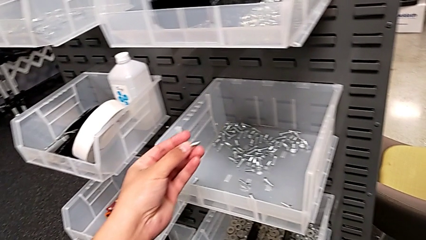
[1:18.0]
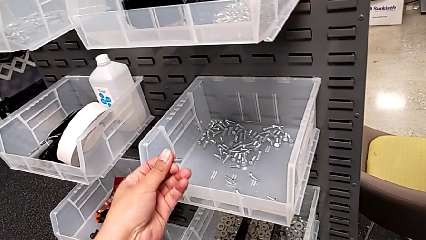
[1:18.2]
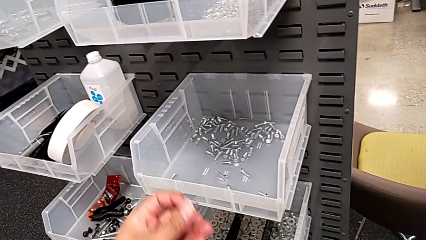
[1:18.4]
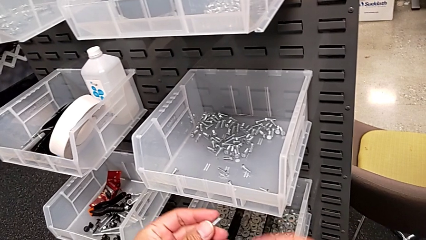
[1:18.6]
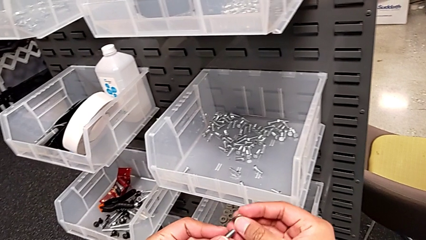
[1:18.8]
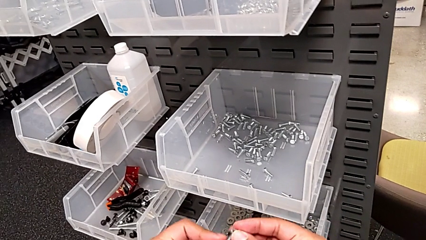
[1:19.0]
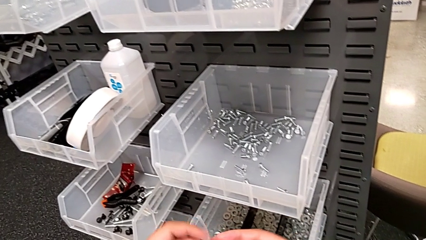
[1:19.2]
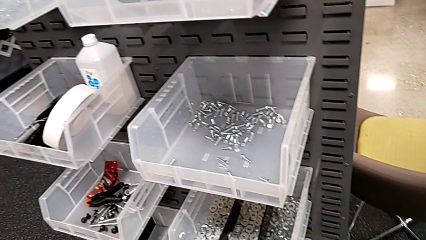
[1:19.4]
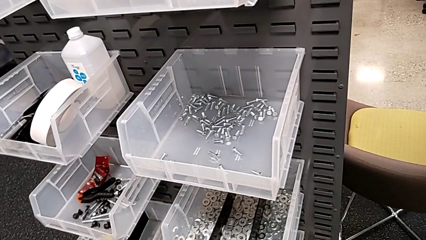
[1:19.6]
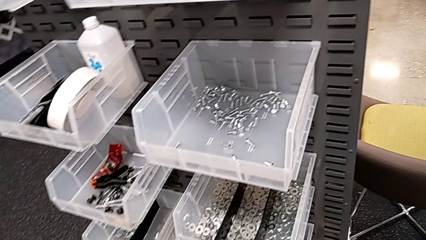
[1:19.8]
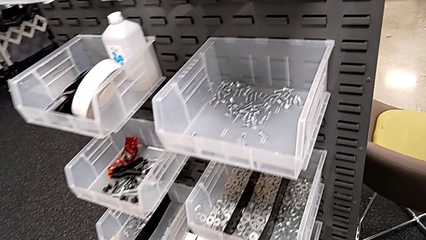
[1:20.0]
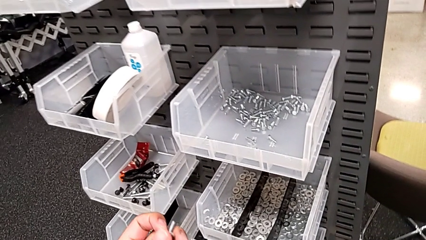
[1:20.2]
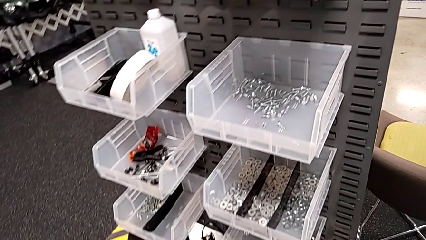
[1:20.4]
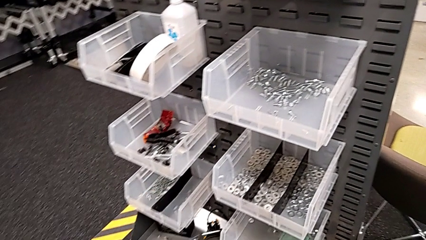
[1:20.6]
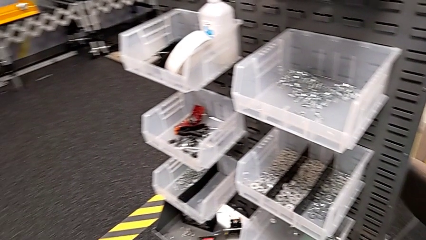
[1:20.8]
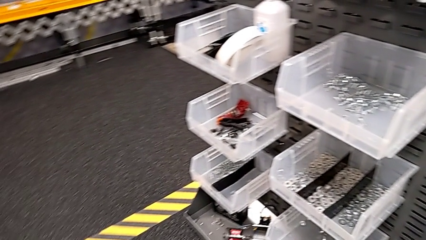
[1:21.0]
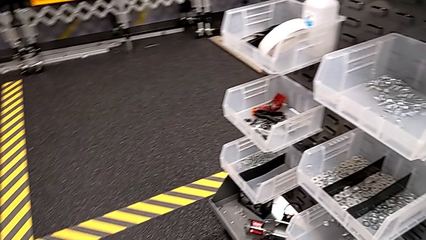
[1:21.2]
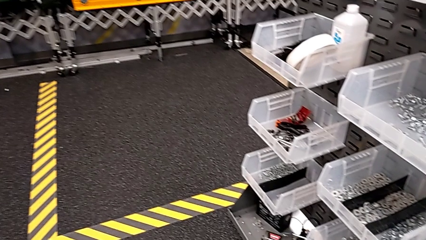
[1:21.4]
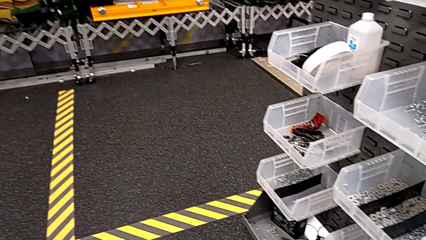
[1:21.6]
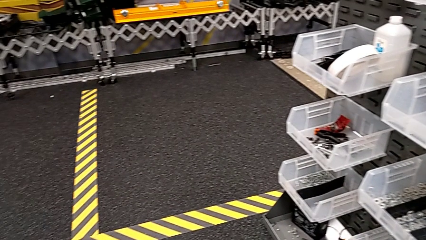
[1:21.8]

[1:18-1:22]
The camera wearer is grabbing a bolt. They lift the bolt and insert the washer.

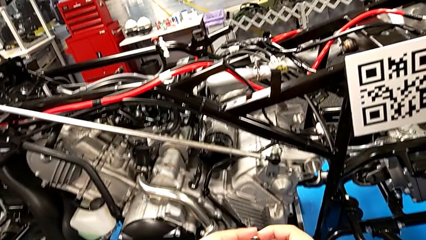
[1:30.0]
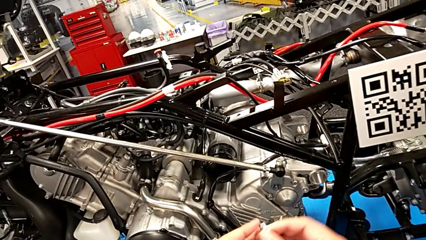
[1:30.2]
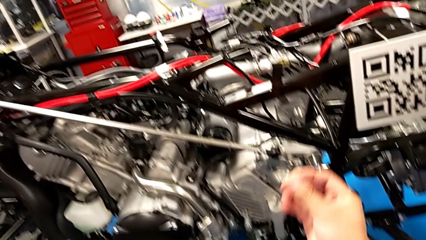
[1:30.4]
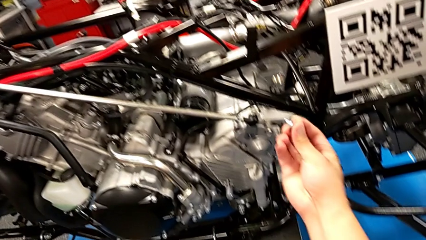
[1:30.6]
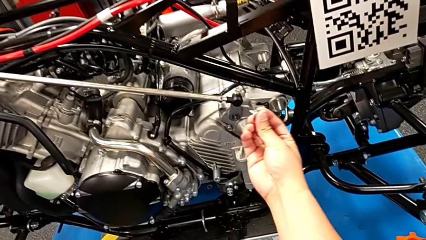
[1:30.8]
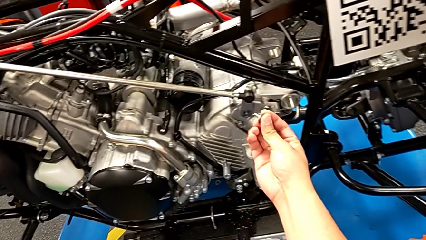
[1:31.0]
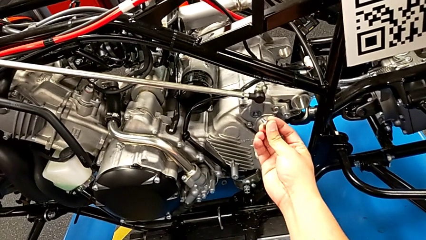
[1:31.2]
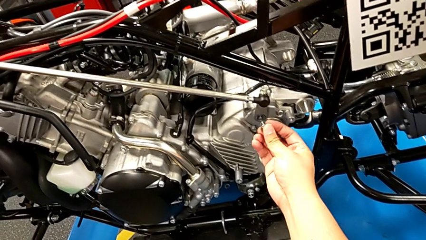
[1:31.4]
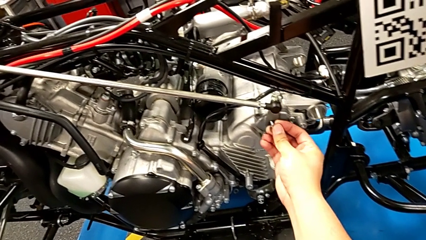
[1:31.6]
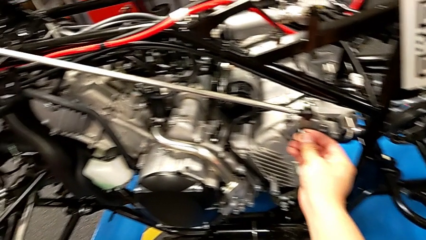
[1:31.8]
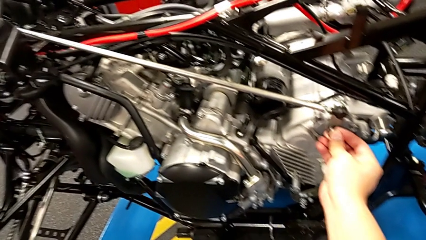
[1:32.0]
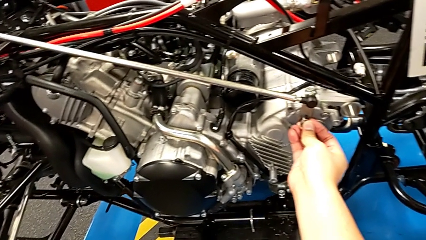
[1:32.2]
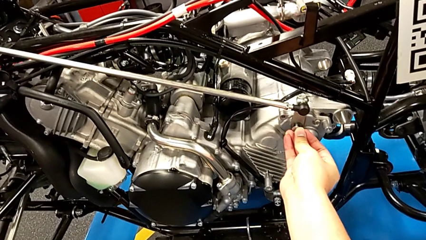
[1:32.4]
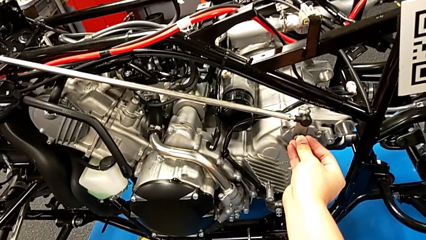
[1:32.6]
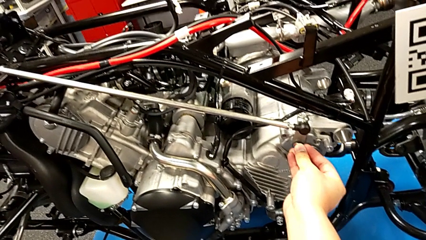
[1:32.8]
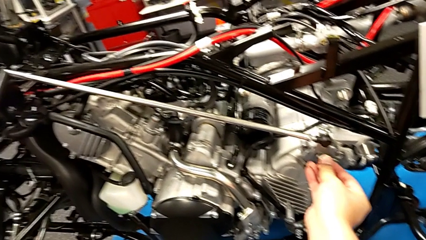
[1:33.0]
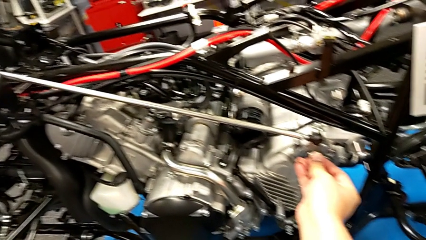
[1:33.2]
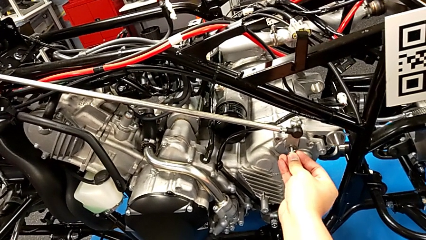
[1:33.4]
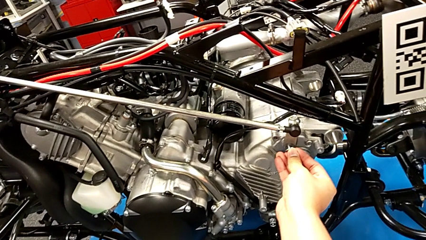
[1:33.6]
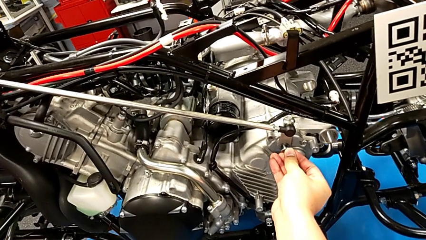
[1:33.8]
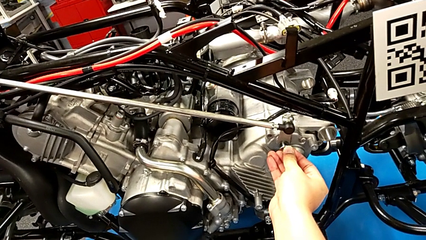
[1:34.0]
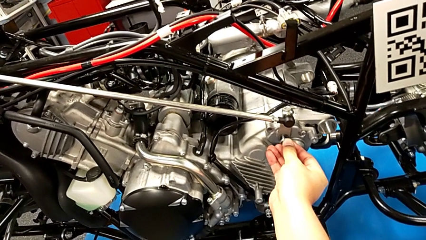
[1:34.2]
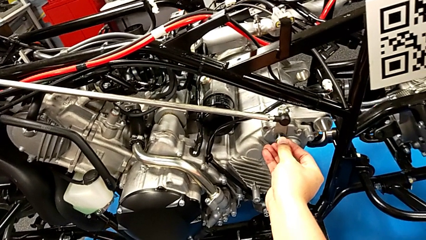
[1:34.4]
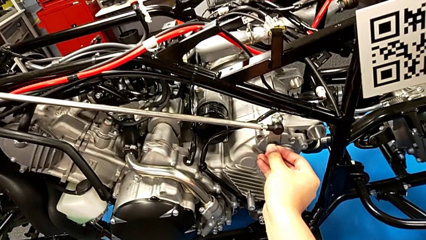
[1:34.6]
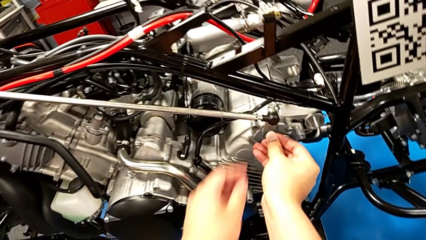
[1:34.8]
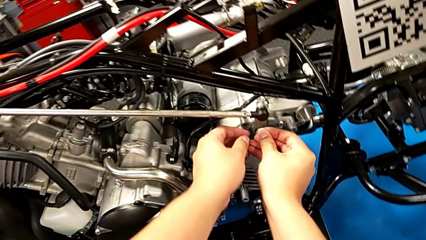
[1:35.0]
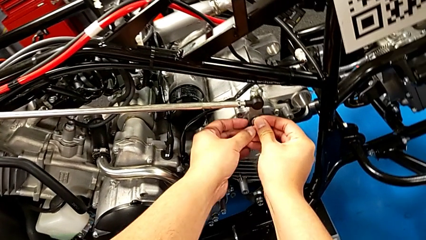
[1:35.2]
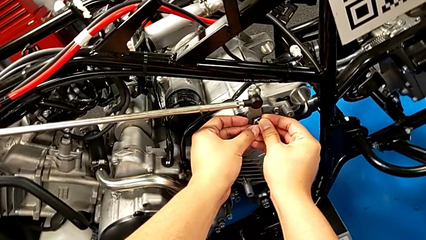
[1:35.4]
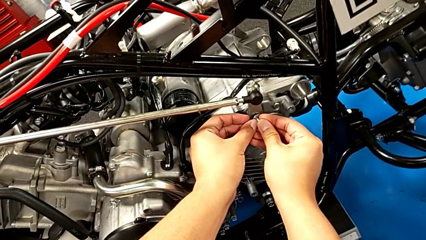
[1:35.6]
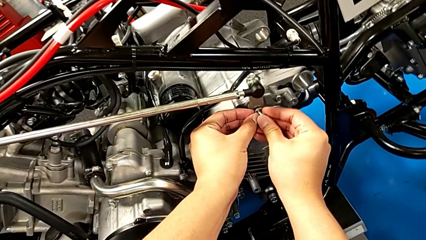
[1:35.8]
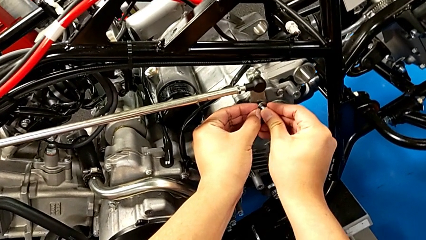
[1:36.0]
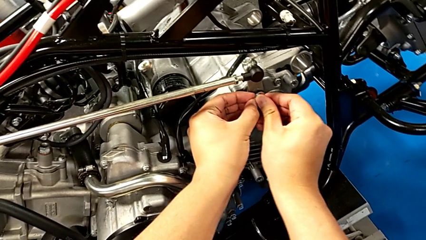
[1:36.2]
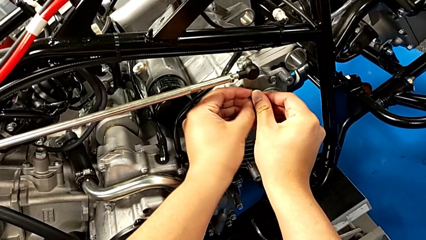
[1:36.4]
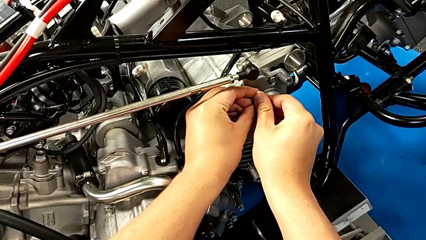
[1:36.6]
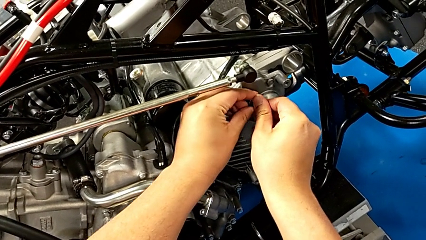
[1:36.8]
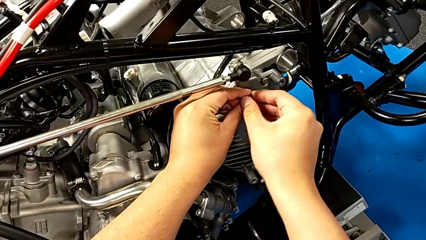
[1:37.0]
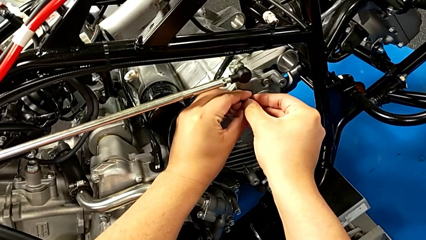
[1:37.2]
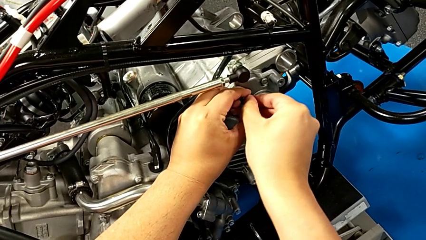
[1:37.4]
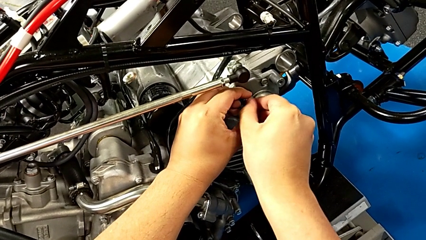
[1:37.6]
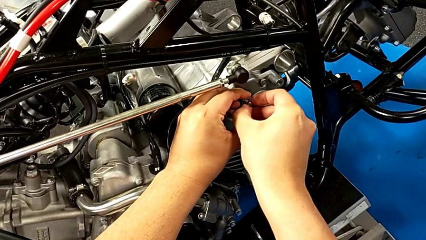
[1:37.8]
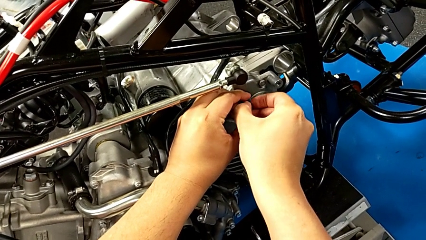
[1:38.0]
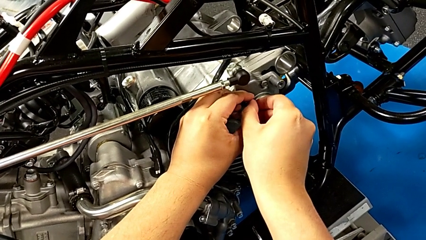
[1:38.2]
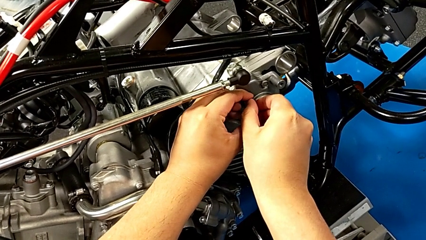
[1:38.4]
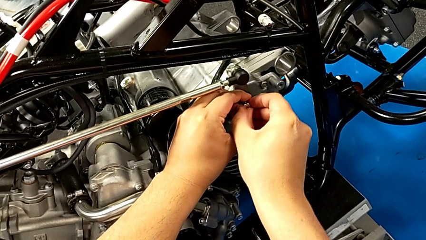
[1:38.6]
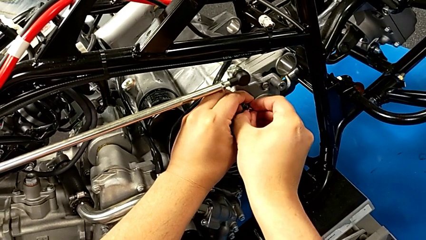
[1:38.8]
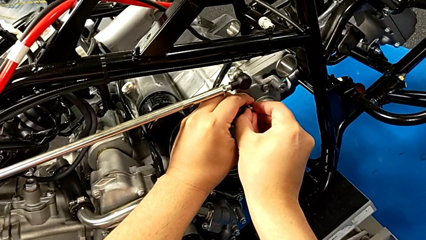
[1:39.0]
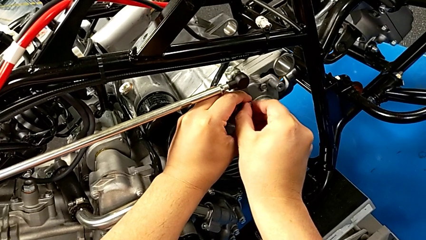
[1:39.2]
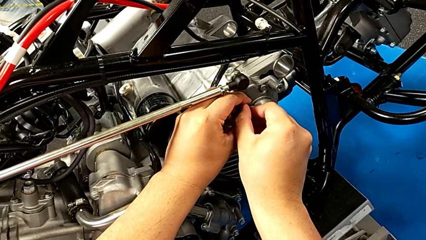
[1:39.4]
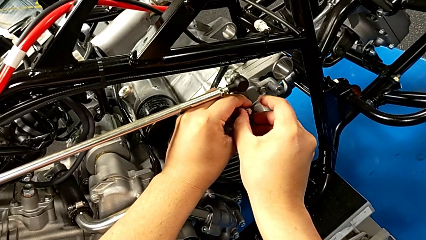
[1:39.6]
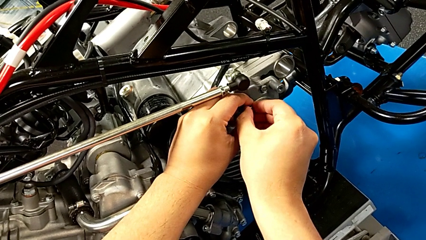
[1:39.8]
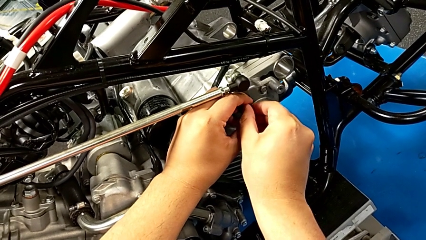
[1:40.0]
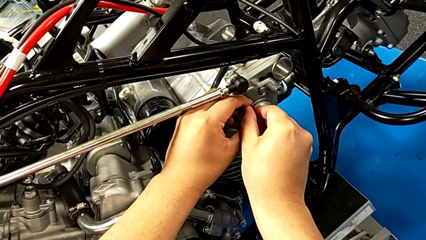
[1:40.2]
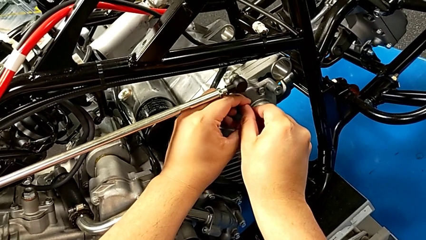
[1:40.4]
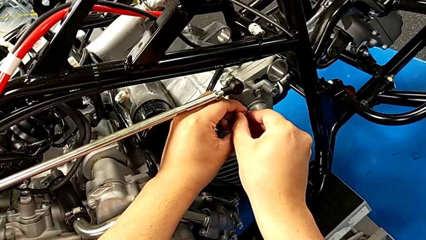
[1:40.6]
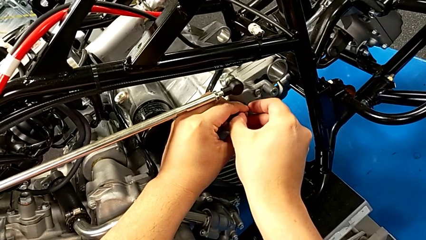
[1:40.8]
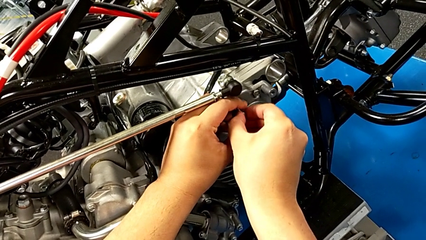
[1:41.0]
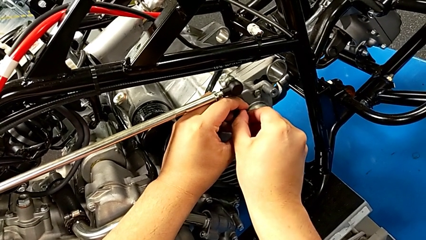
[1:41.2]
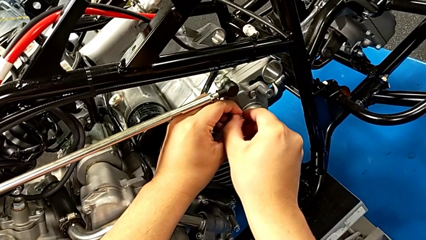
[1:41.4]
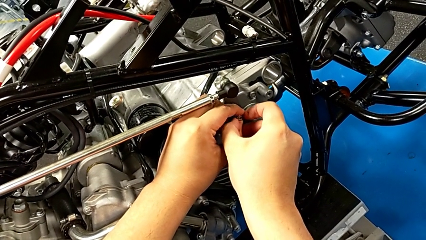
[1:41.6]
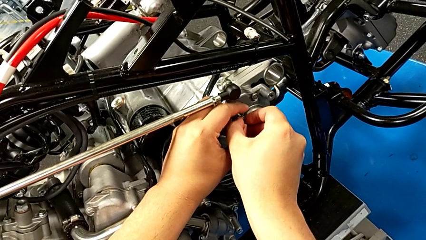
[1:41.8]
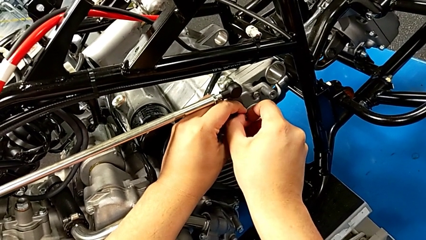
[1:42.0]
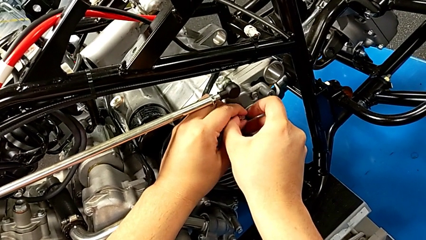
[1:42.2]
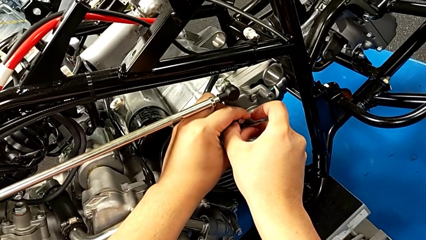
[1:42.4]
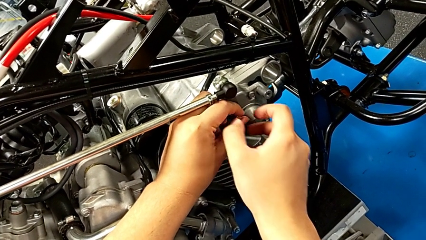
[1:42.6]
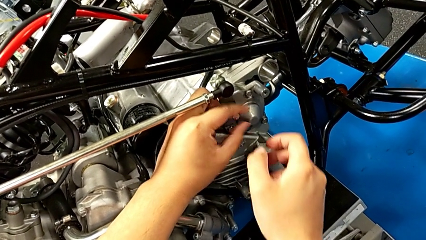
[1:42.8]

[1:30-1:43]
The camera wearer is assembling the shift_arm. They insert the bolt and begin to screw it.
